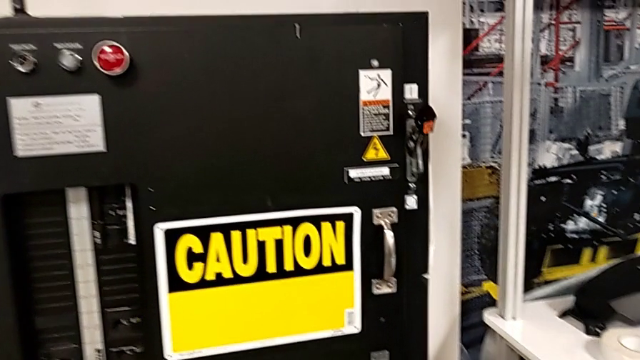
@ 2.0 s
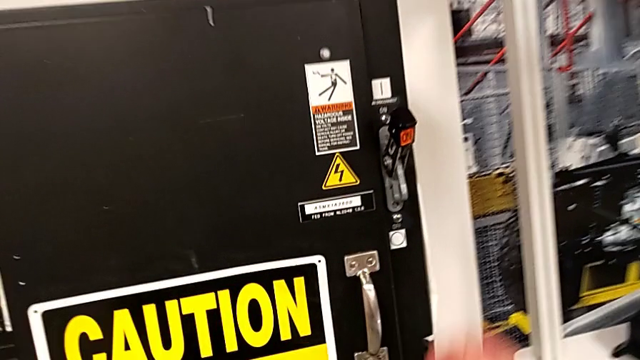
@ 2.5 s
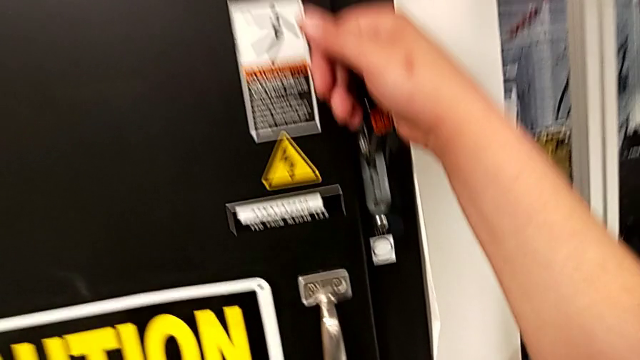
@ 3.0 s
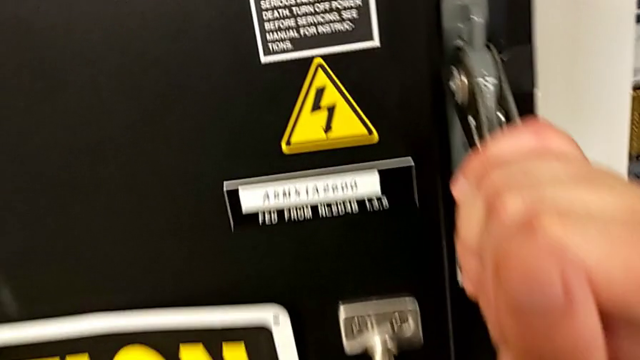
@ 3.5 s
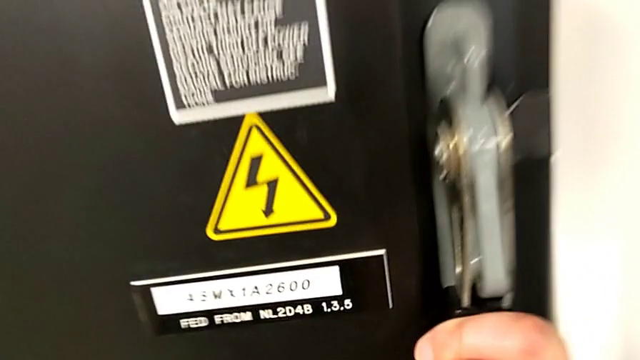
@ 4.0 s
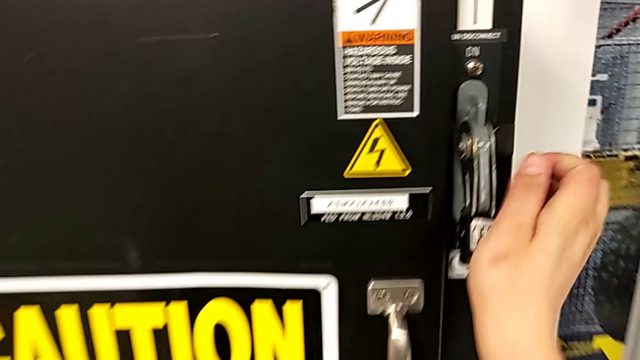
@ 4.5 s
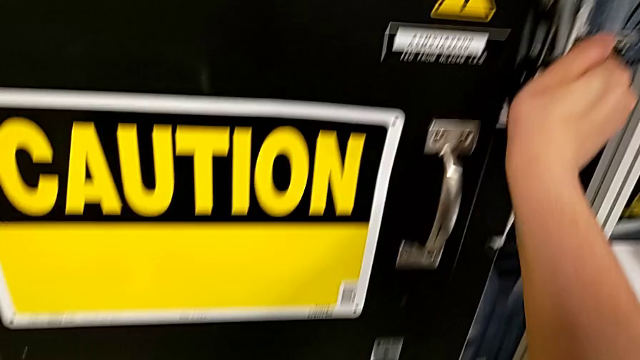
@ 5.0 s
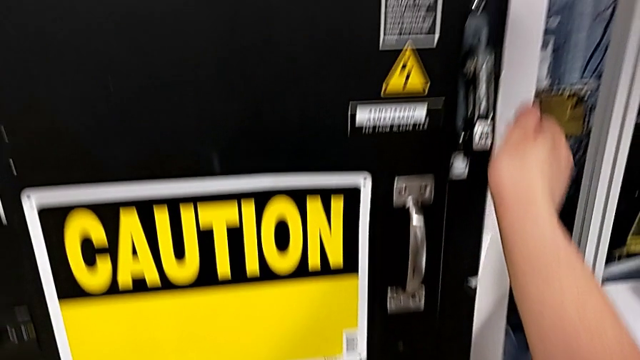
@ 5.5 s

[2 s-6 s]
The camera wearer turns off the circuit breaker. They push the lever twice.

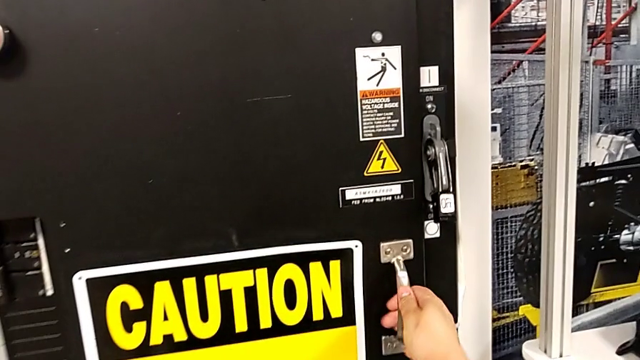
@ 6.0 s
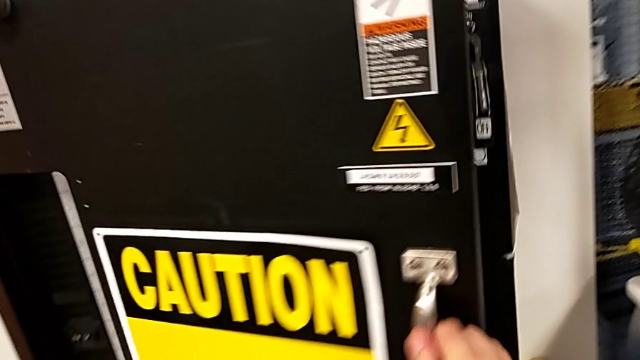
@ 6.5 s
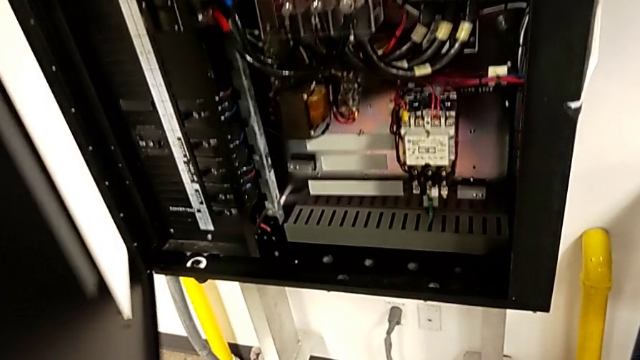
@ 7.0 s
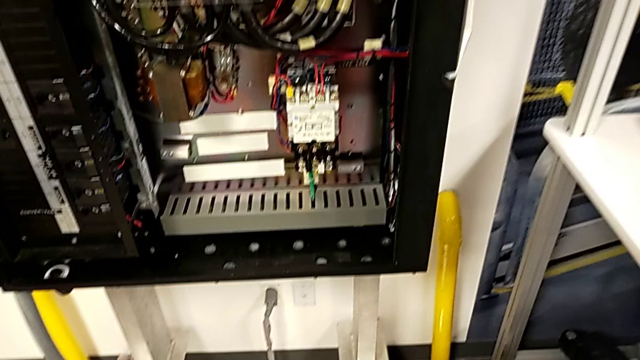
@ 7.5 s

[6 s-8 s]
The camera wearer opens the front panel door. They open the front panel door.

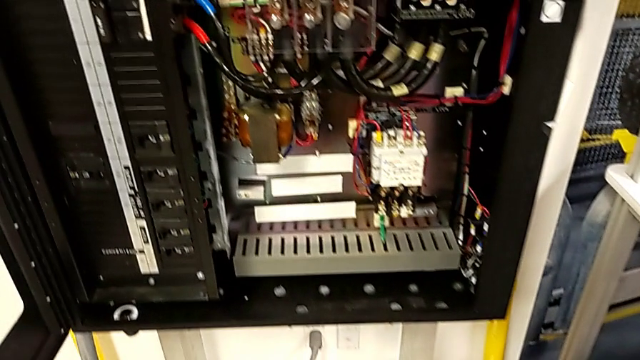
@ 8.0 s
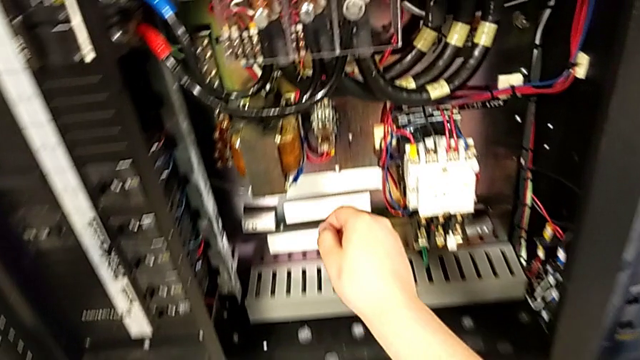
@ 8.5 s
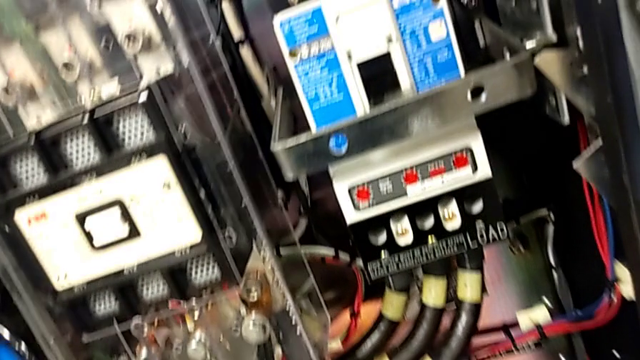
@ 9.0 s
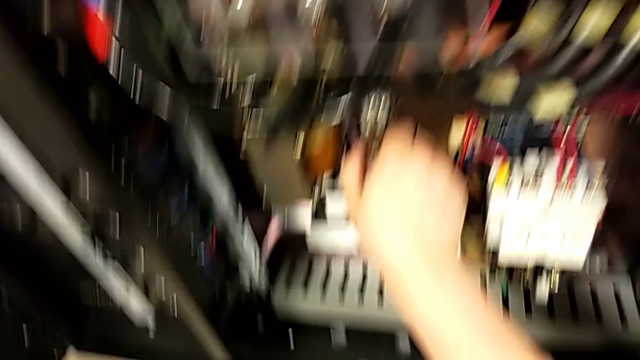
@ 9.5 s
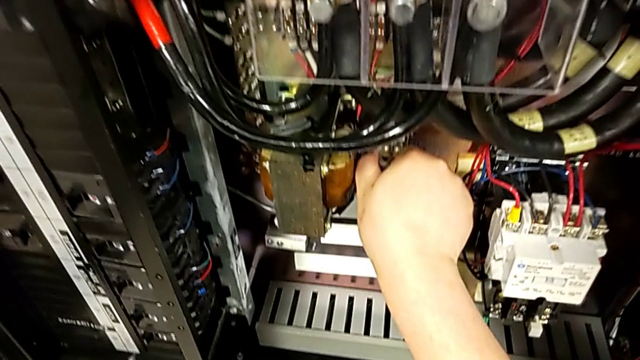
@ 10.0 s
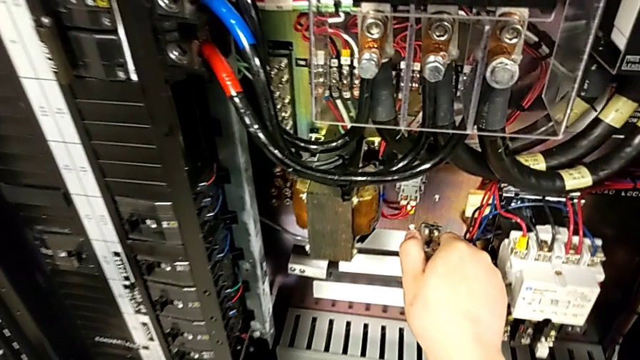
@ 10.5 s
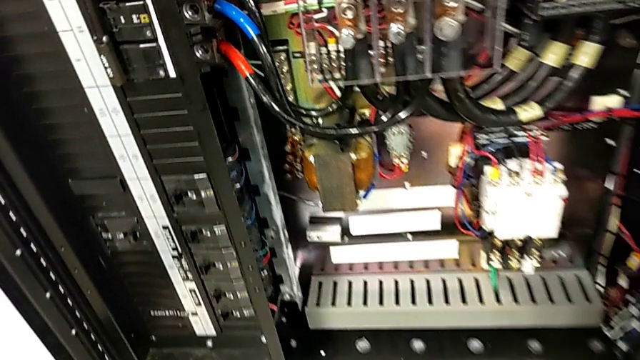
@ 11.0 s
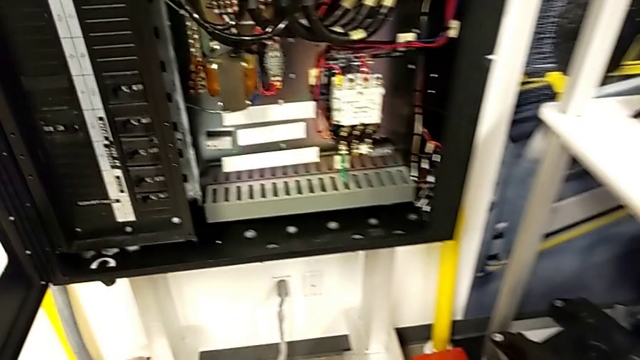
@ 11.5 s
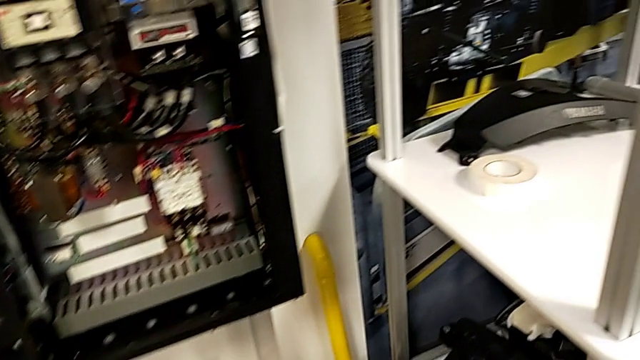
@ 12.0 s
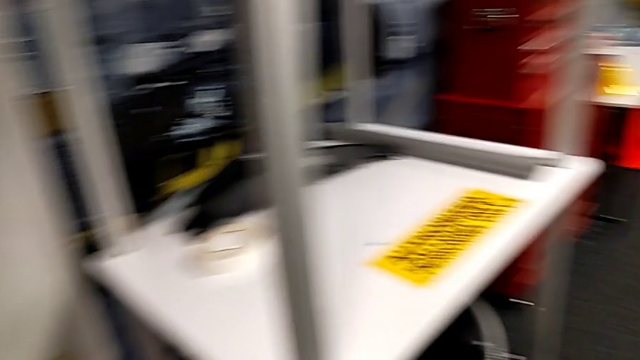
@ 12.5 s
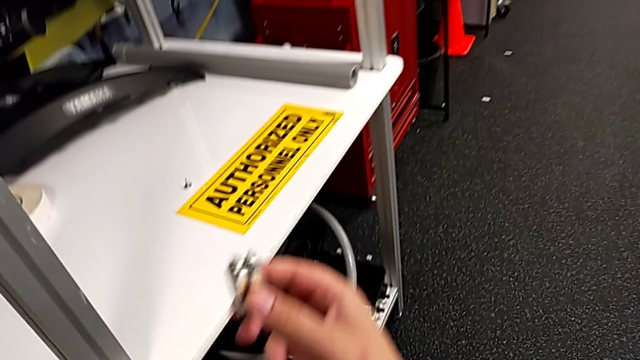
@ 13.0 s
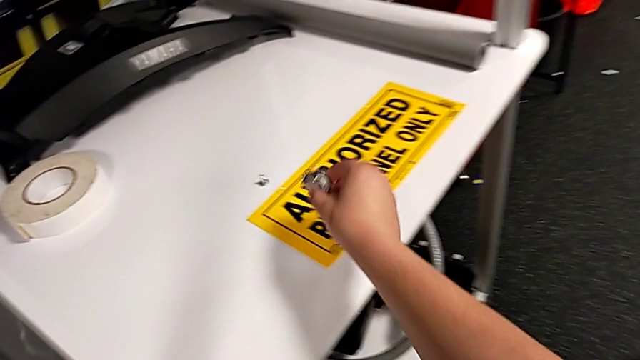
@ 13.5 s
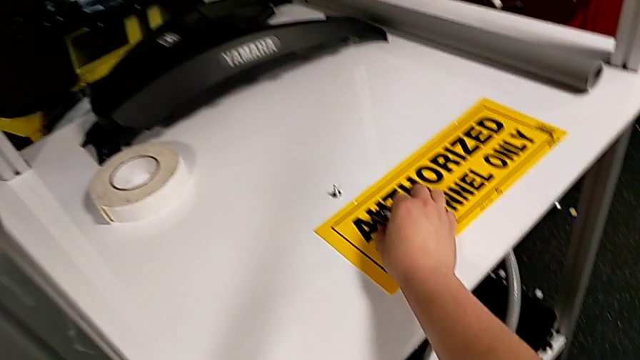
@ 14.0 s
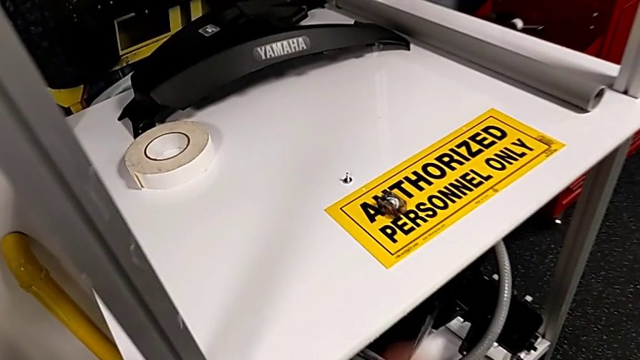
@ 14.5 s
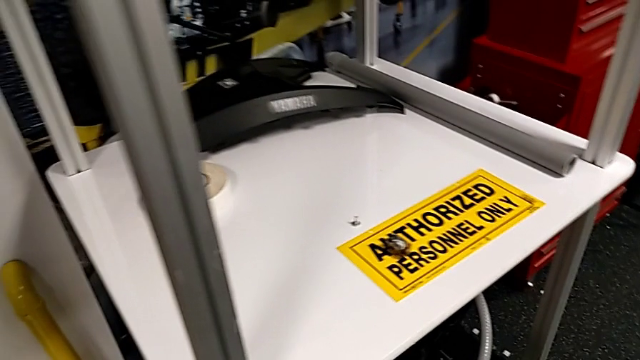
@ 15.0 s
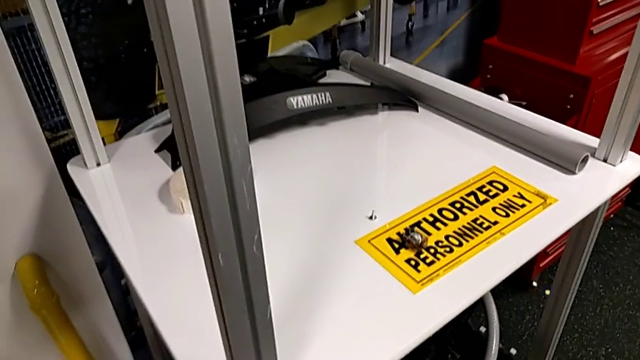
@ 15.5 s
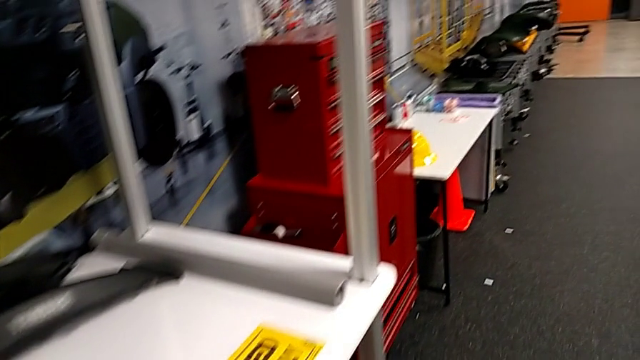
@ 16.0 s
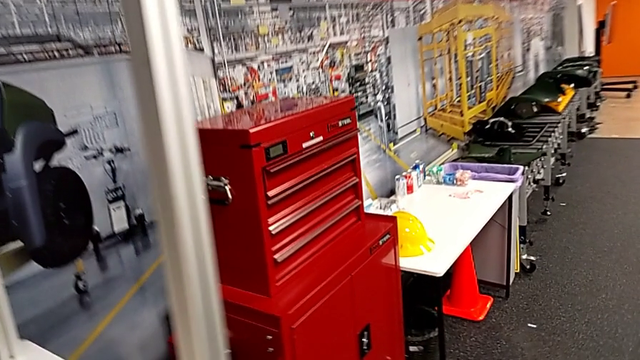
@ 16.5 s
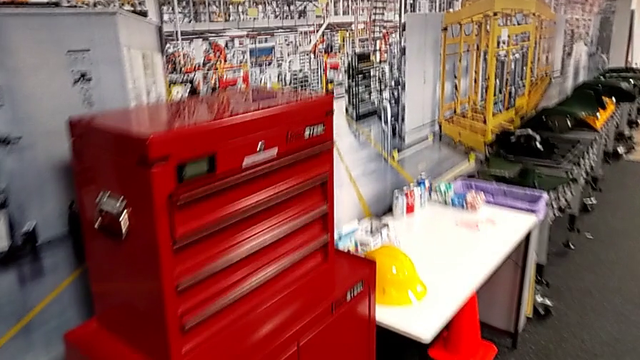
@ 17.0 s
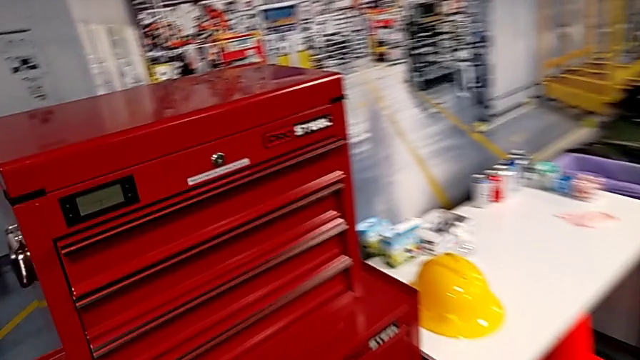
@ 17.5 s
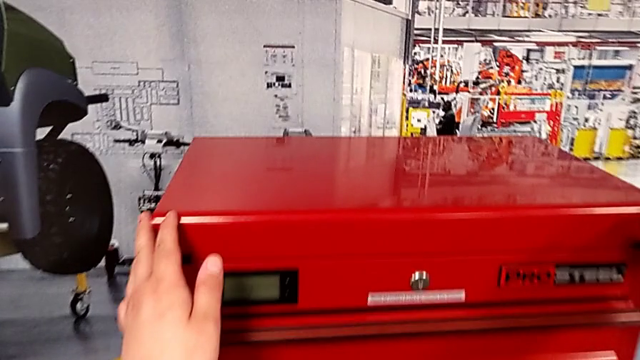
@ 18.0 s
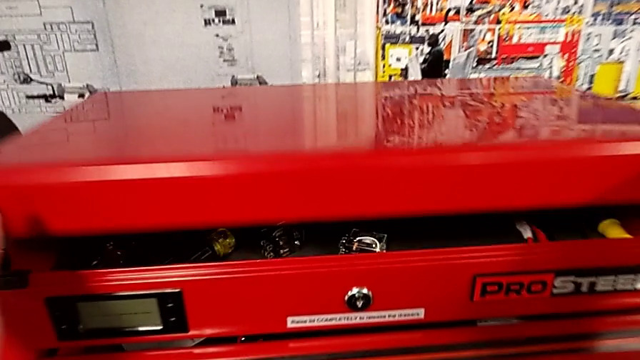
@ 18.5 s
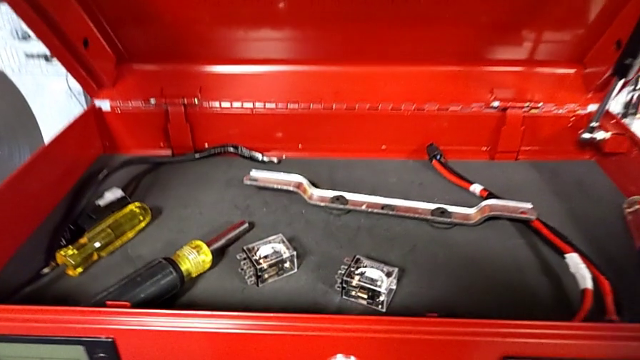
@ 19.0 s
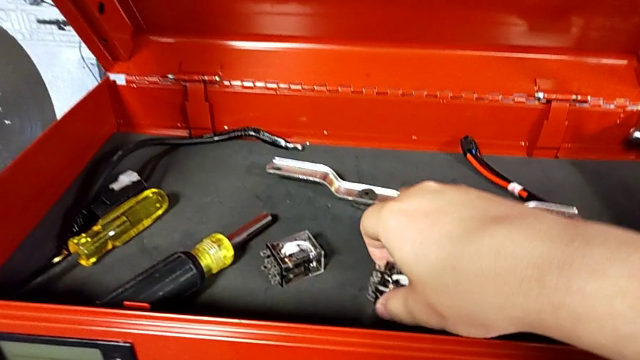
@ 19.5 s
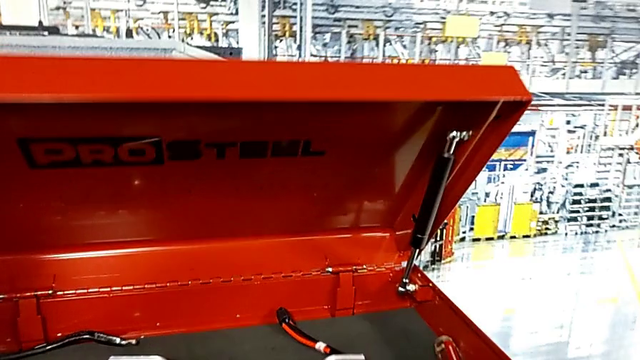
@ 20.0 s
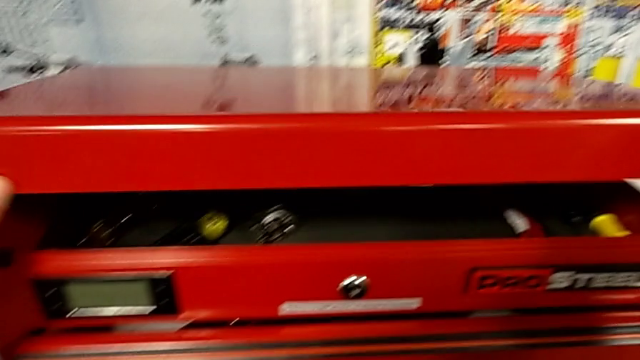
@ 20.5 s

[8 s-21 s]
The camera wearer removes the circuit breaker that is damaged. They grab the circuit breaker, withdraw it, place it, open the toolbox, grab the circuit breaker and close the toolbox.

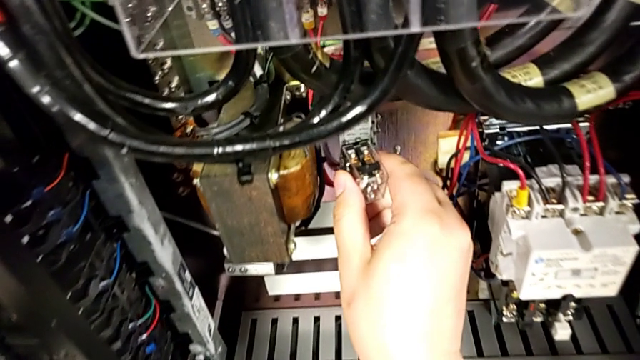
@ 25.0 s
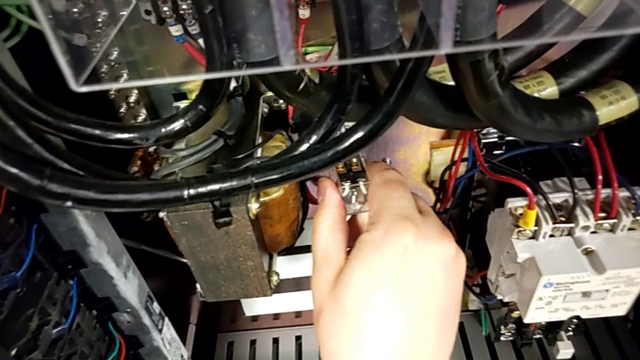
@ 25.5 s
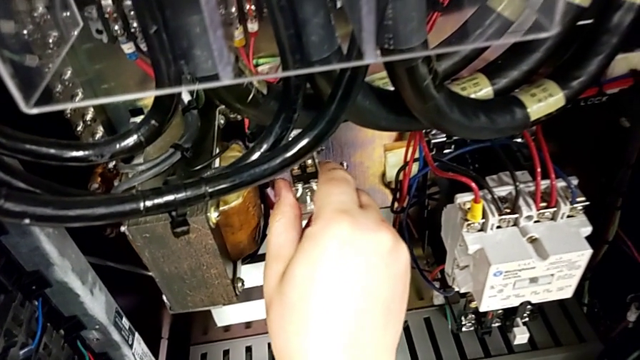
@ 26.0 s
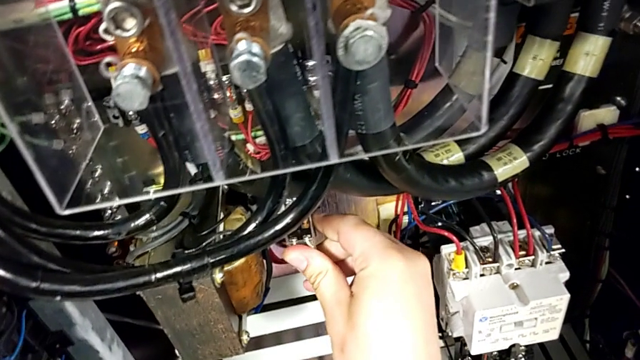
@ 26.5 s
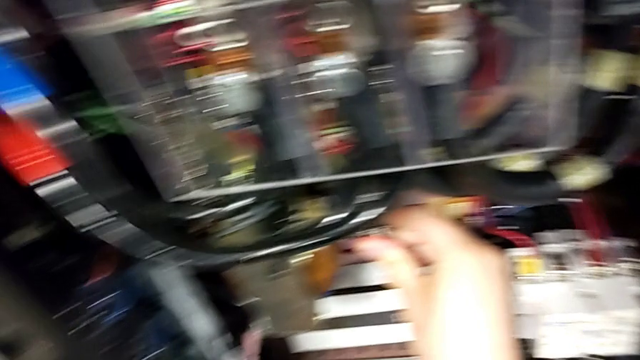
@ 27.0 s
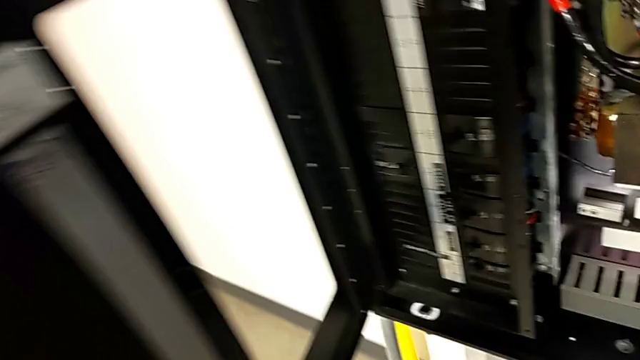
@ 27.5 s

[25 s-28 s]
The camera wearer installs the new circuit breaker. They insert the circuit breaker.

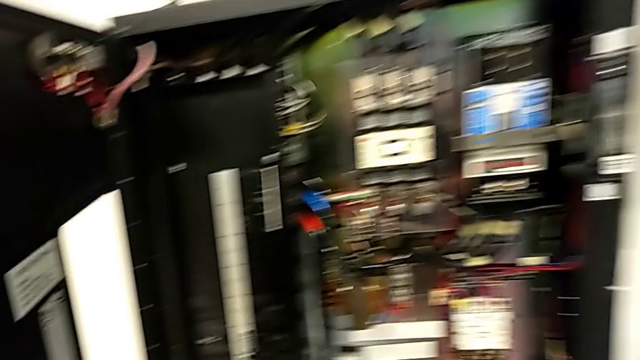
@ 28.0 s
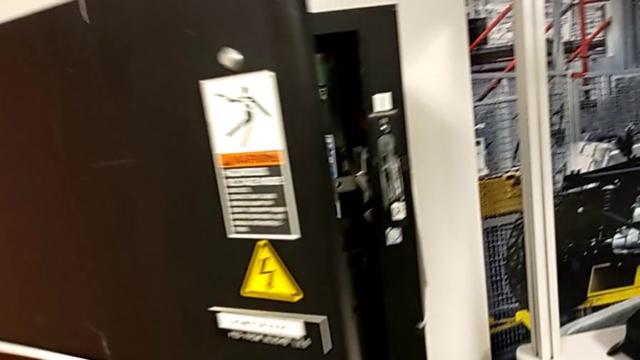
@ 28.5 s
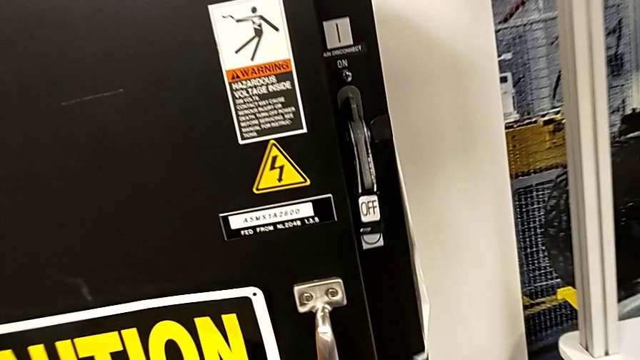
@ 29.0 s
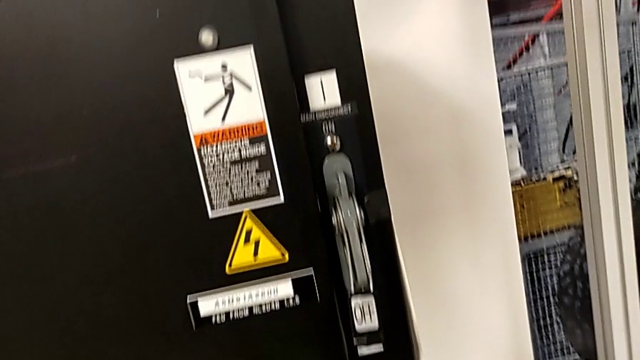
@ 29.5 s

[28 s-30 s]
The camera wearer closes the front panel door. They close the front panel door.
